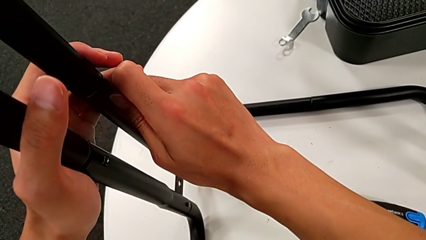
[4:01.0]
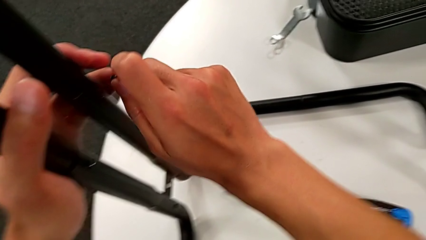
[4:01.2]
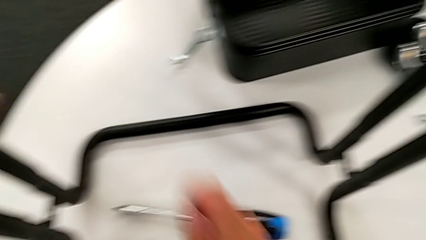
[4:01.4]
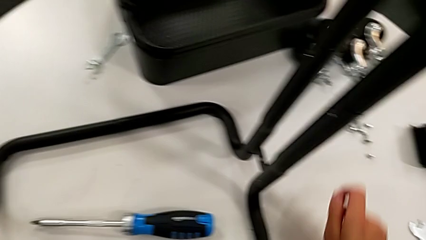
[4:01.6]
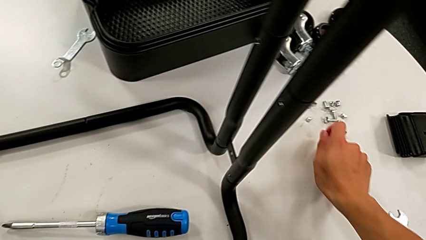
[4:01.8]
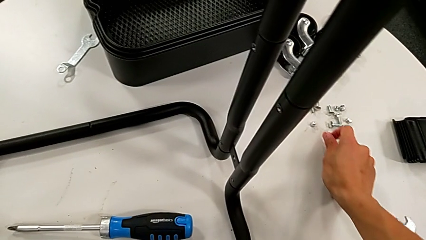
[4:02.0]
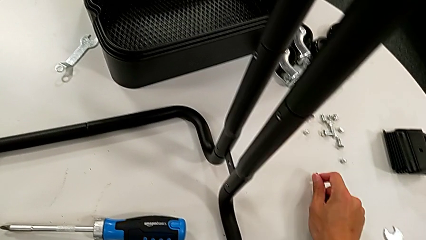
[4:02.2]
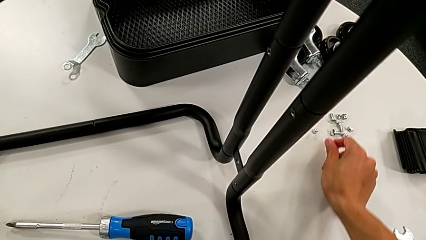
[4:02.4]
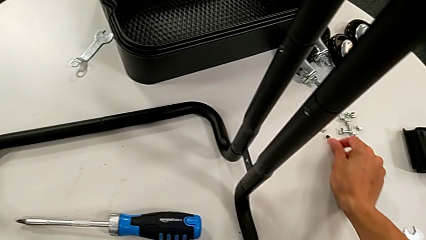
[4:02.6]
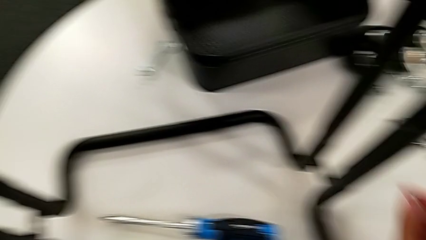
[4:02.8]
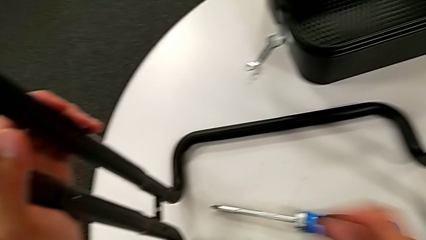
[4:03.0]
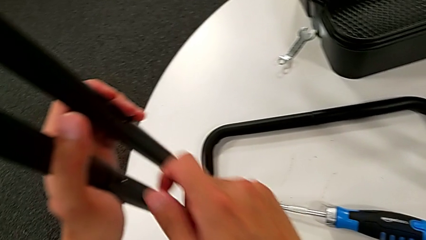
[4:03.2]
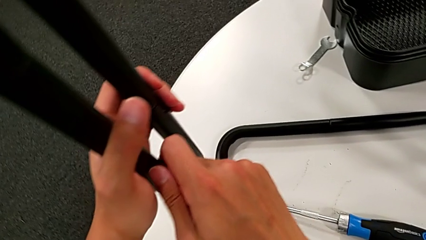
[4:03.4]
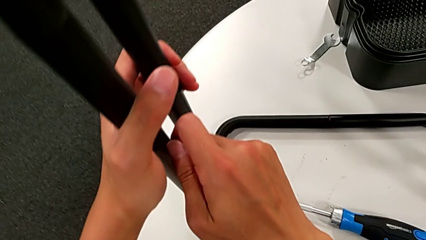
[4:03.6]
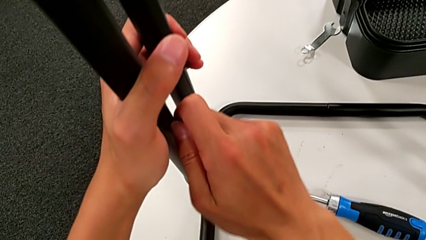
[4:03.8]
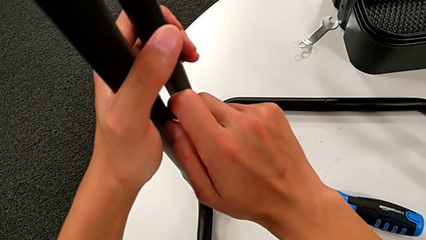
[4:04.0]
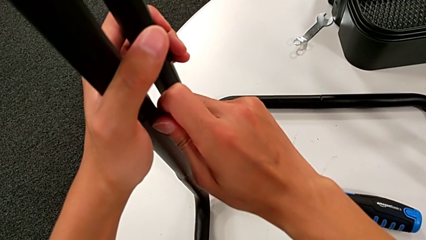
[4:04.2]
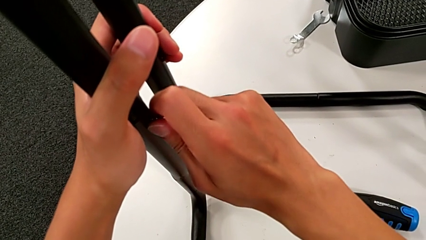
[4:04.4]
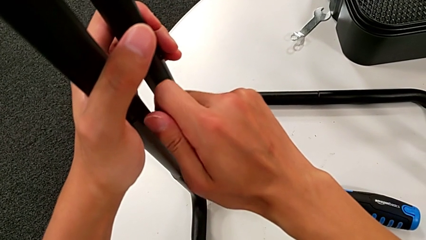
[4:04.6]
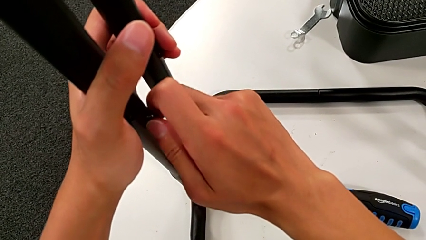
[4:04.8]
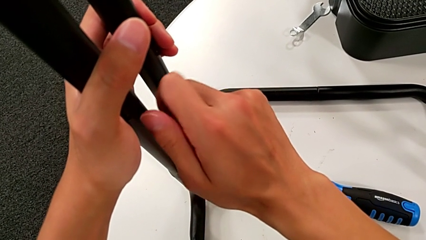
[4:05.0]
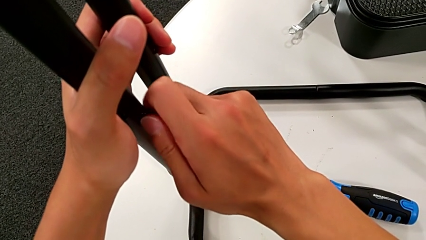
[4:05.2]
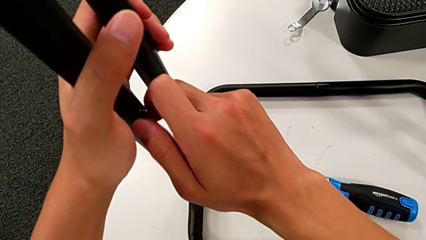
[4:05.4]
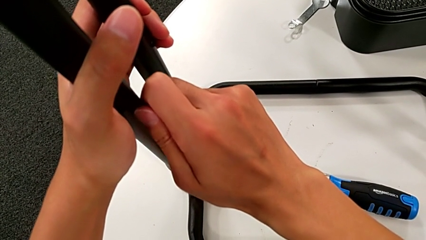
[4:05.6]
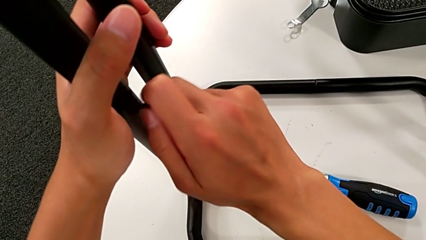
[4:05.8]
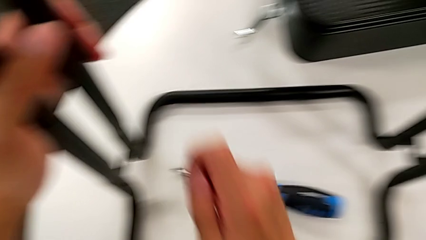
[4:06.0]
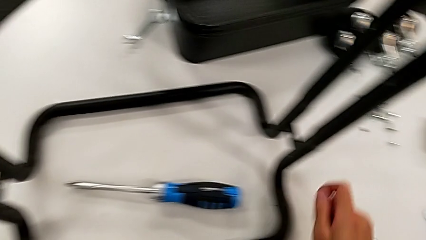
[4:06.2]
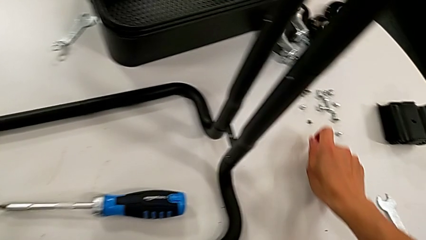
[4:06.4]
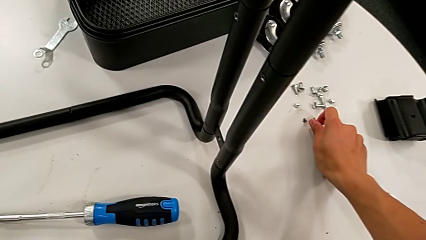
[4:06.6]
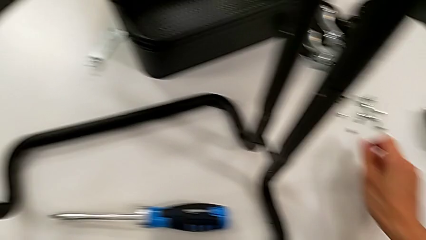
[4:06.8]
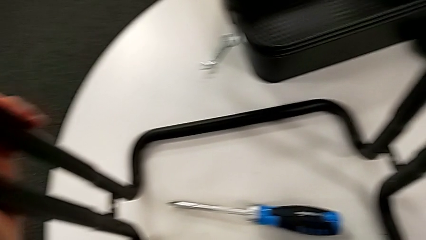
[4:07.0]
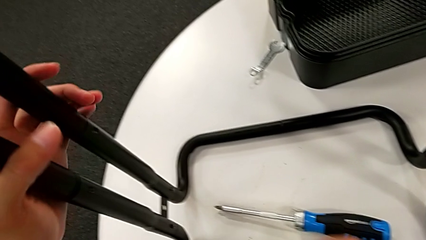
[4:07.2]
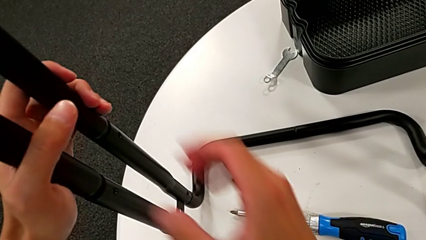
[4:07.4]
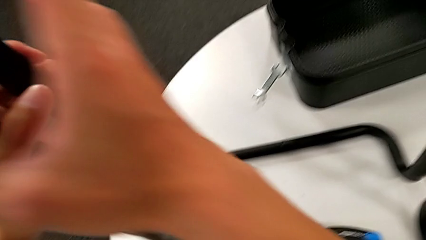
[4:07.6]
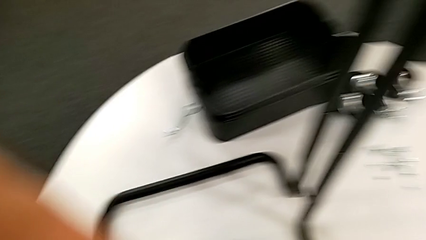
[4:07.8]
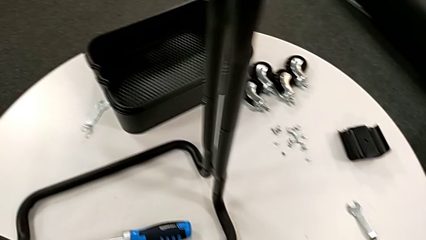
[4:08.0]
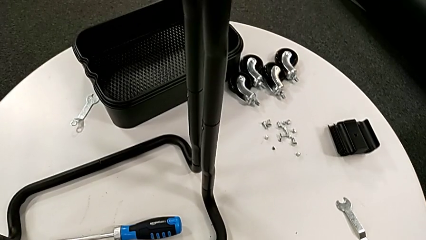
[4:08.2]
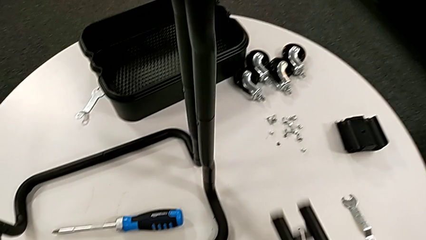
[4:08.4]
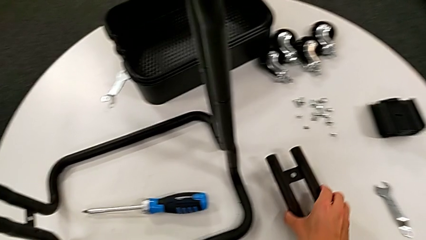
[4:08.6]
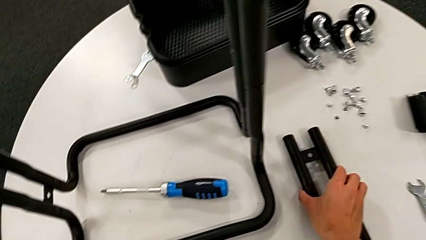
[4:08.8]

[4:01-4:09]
The camera wearer is disassembling the first sidebar. They disassemble the screw, place it, unscrew the screw, disassemble it, place it, disassemble the leg, grab it and place it.

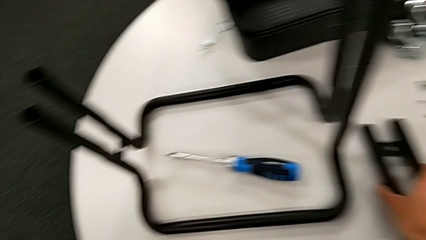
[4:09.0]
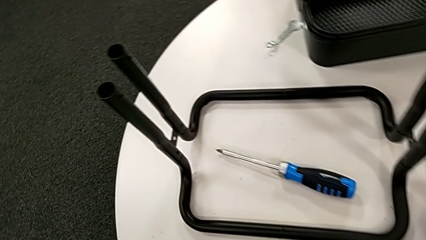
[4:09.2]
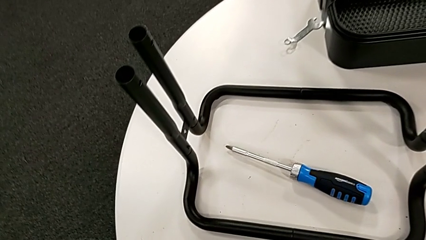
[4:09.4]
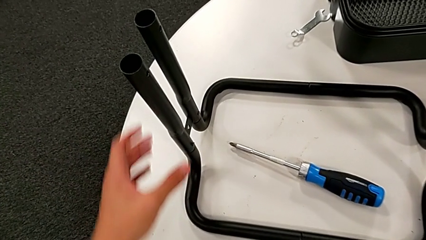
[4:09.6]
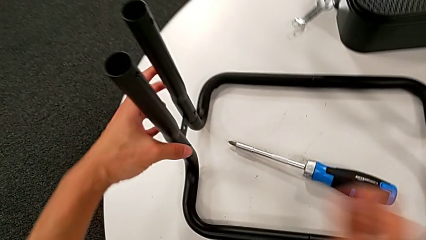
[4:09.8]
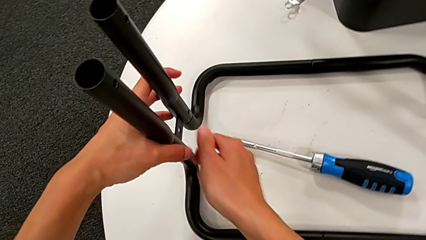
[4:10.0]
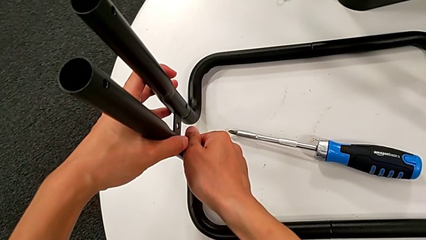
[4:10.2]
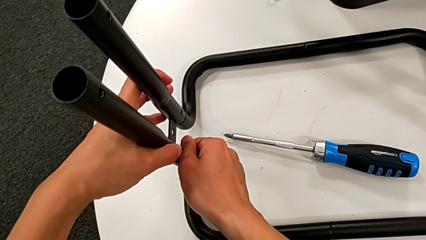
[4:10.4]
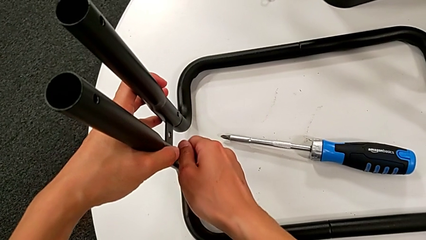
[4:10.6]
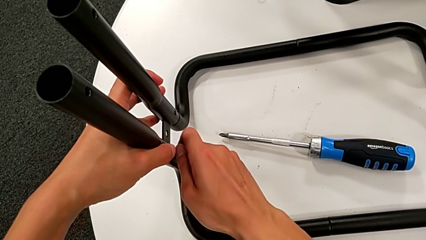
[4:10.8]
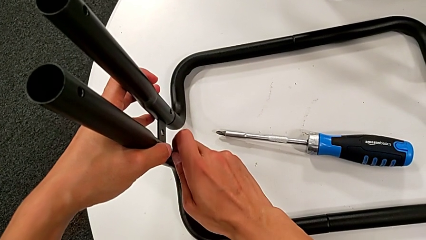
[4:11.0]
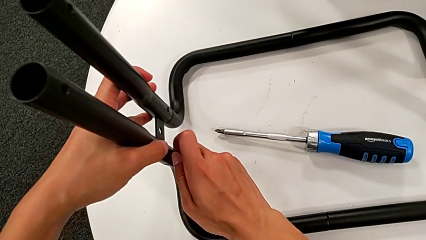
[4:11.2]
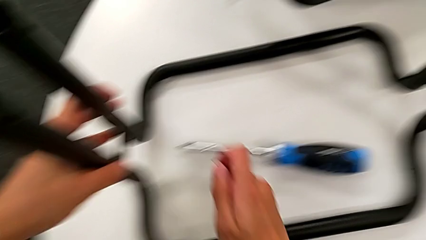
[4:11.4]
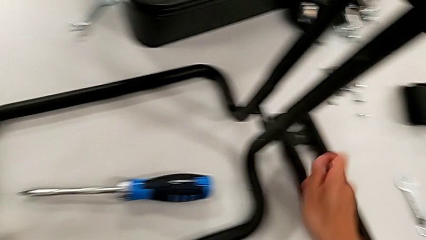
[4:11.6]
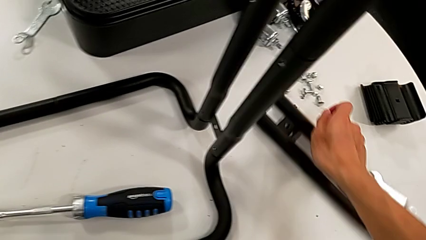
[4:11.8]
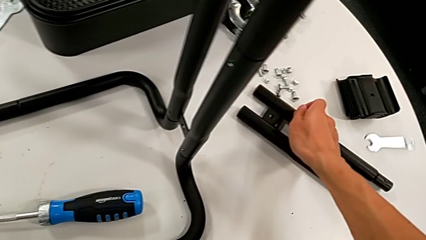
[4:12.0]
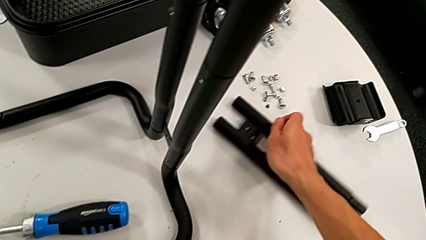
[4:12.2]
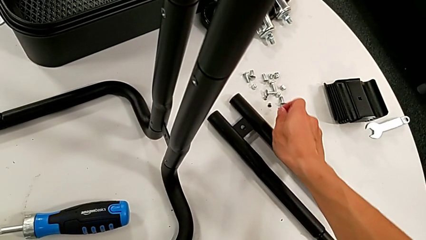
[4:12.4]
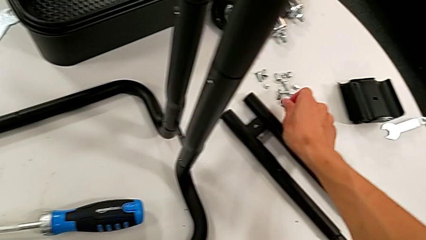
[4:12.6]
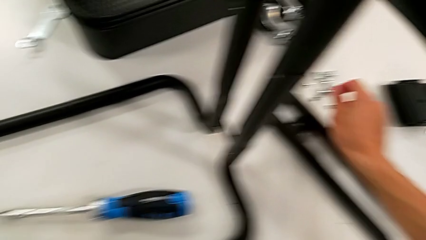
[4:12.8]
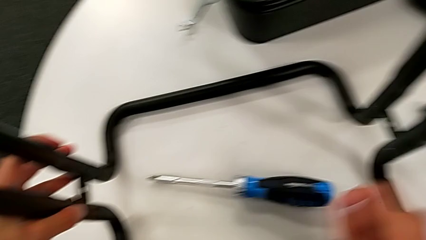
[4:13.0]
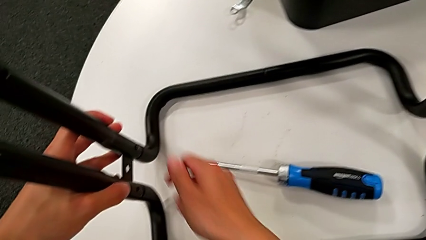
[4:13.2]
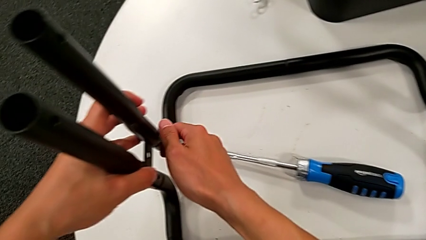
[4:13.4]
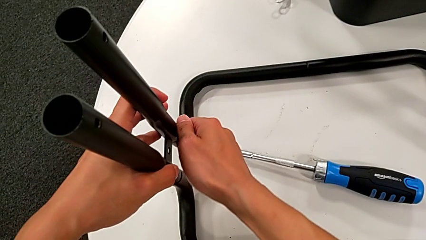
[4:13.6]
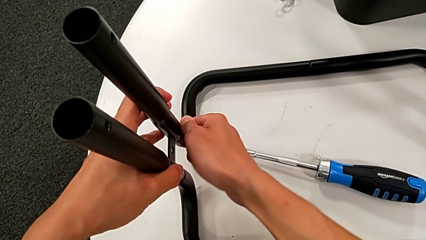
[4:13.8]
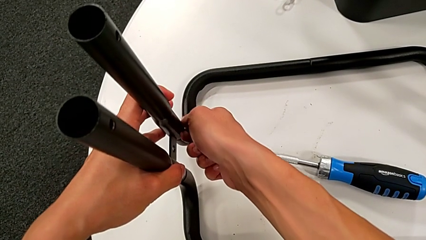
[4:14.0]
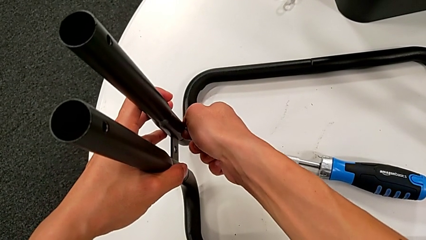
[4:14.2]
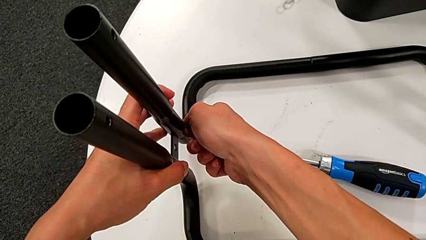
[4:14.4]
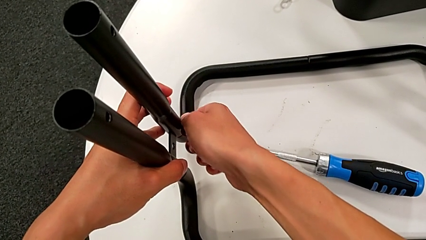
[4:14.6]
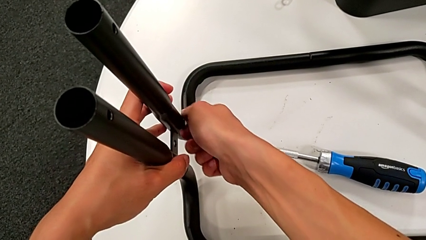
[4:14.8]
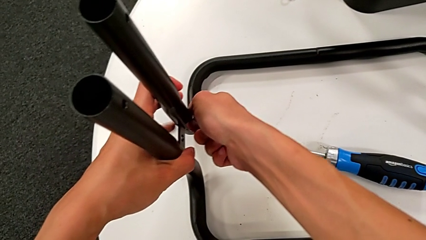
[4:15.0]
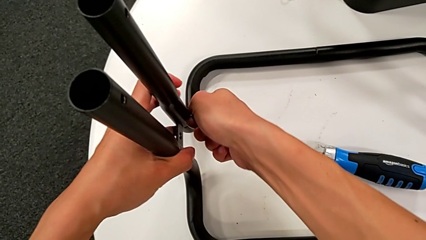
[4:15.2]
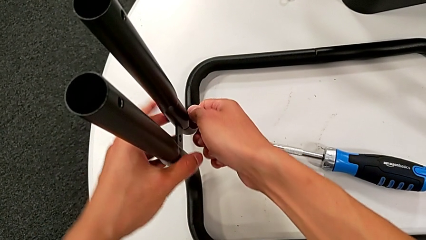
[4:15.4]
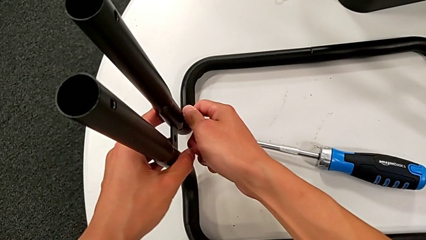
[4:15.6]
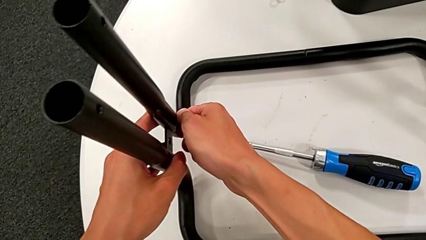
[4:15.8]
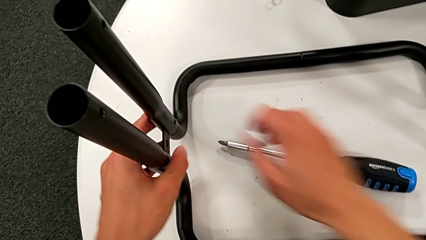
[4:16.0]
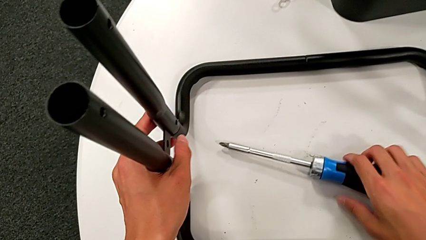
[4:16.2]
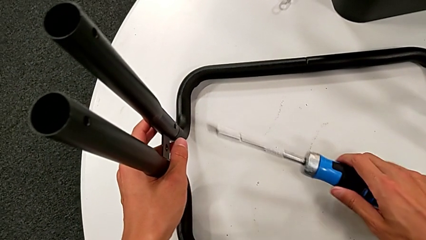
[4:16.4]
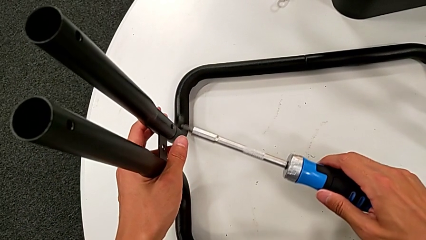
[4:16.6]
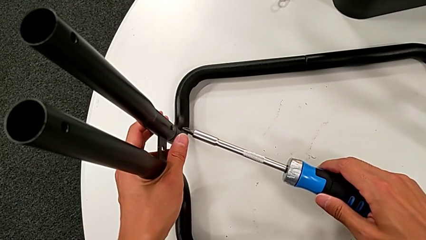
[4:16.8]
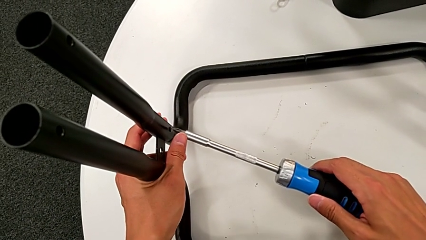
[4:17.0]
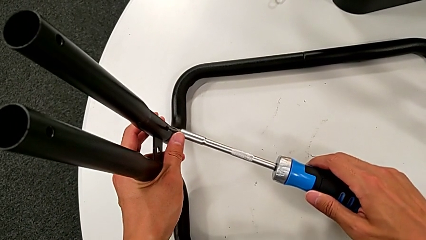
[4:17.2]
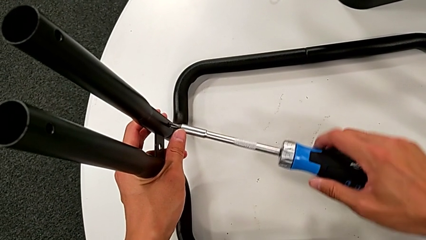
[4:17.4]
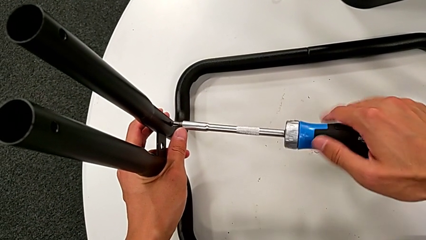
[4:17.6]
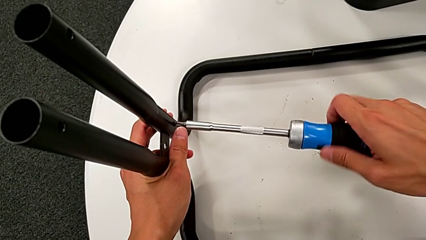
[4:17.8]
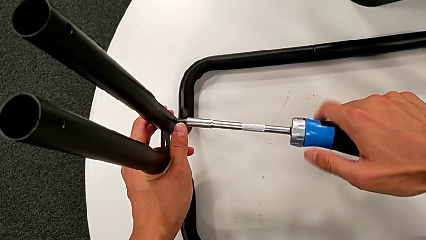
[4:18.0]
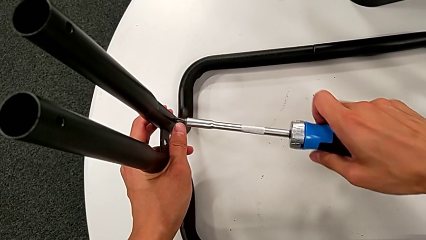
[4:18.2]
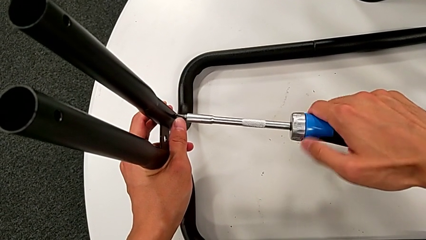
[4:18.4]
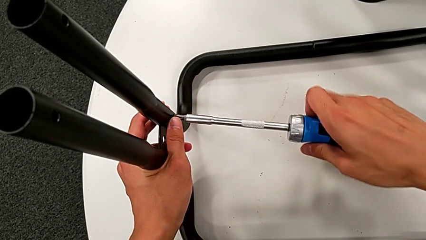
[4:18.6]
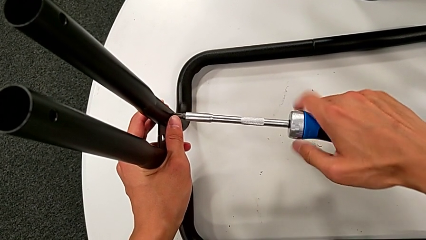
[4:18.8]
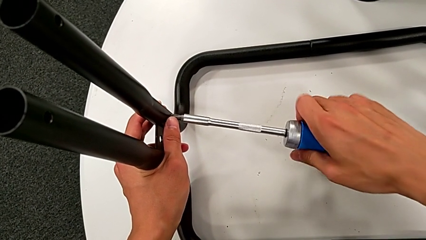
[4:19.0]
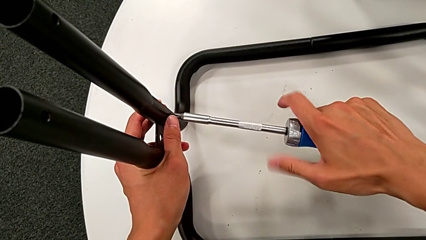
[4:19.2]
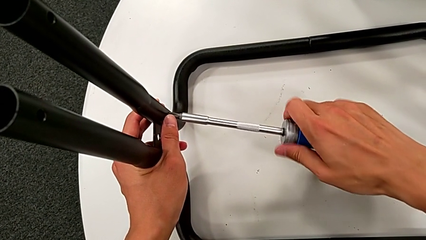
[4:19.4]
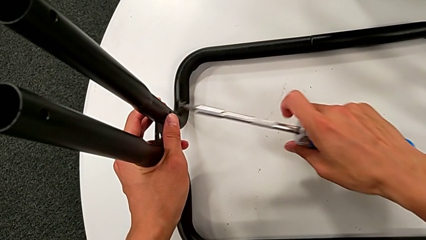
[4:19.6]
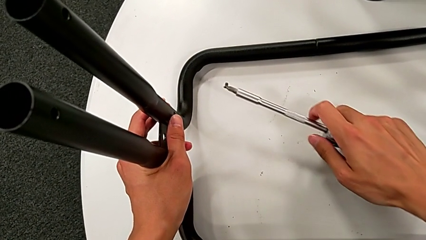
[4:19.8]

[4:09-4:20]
The camera wearer is disassembling the second sidebar from the base frame. They unscrew the third screw, disassemble it, slide the leg, place the screw, wrongly unscrew the screw, being unable to unscrew it, grab the screwdriver, insert it, unscrew the screw, withdraw the screwdriver with the right hand and disassemble the screw with the right hand.
